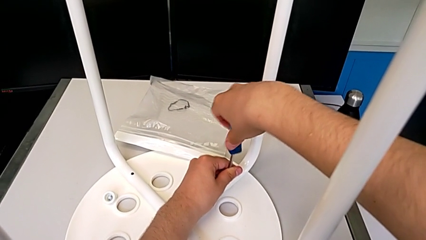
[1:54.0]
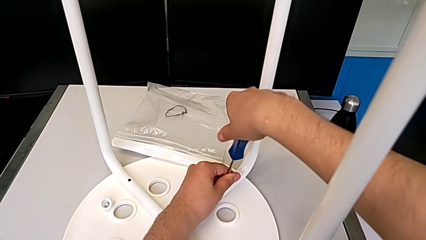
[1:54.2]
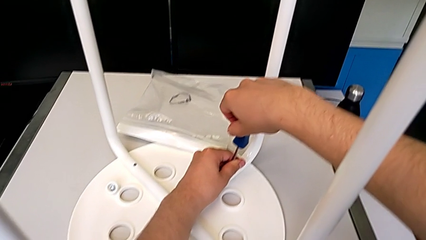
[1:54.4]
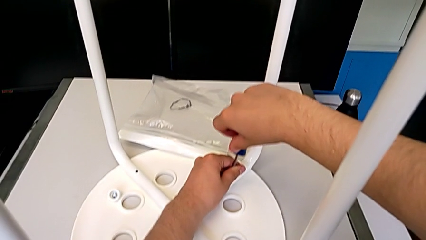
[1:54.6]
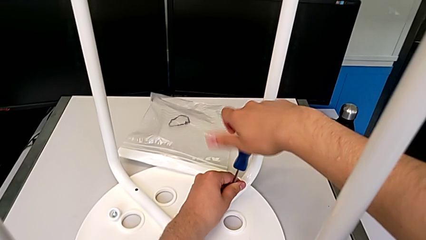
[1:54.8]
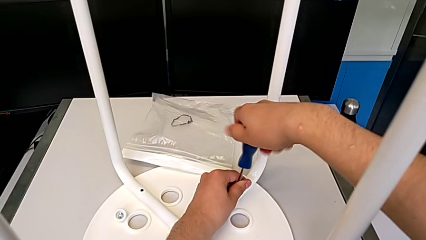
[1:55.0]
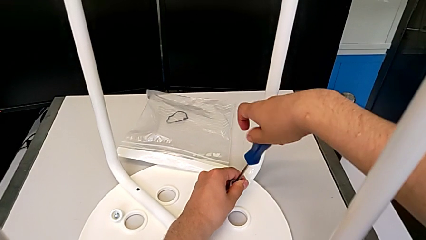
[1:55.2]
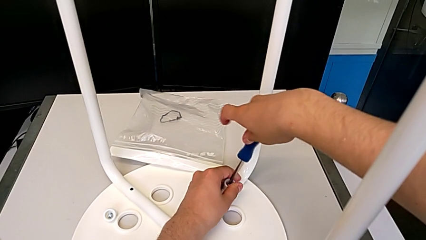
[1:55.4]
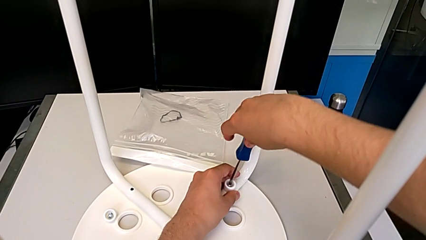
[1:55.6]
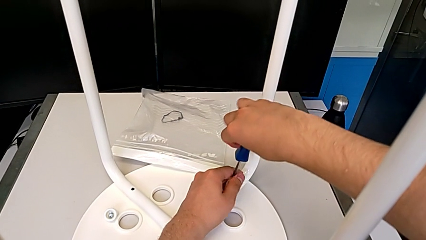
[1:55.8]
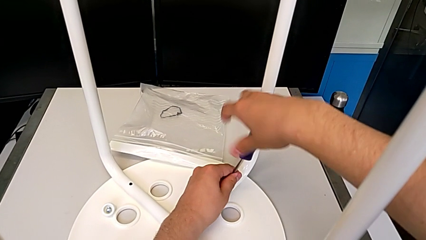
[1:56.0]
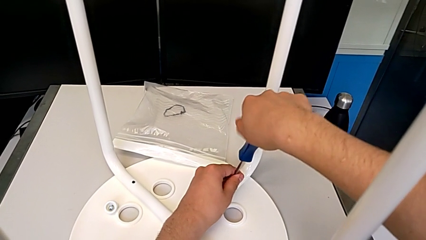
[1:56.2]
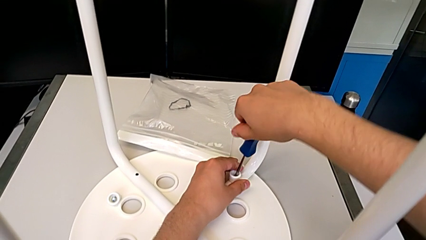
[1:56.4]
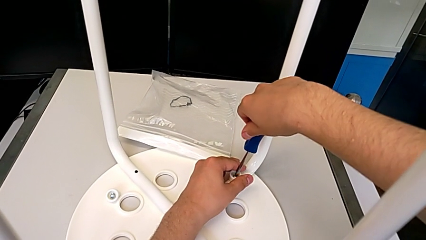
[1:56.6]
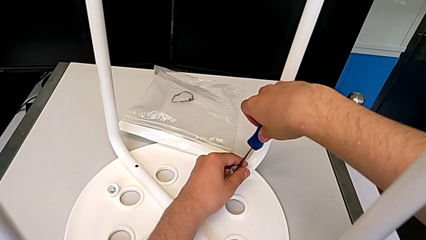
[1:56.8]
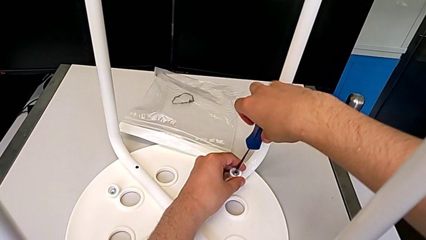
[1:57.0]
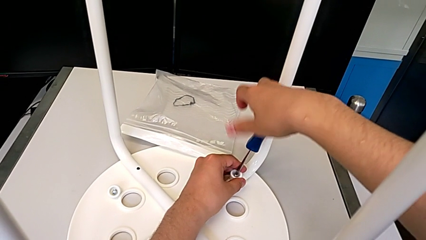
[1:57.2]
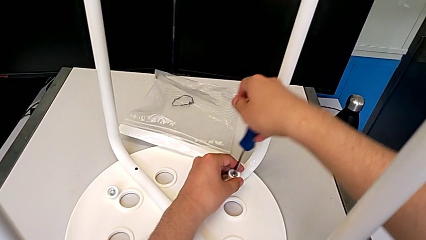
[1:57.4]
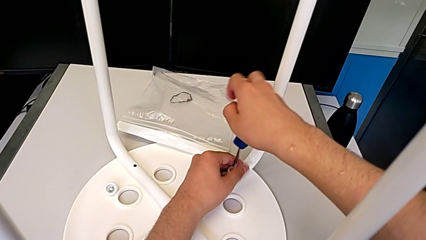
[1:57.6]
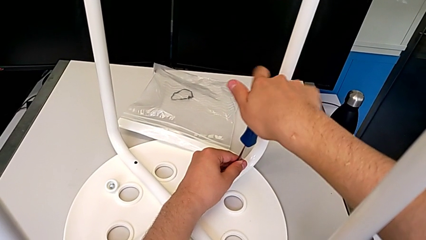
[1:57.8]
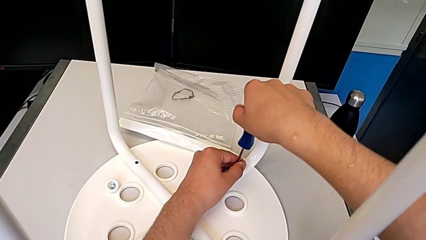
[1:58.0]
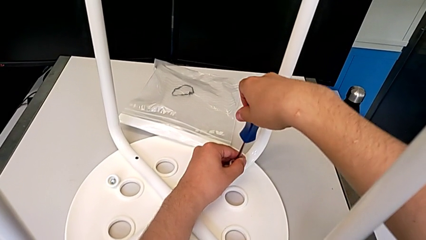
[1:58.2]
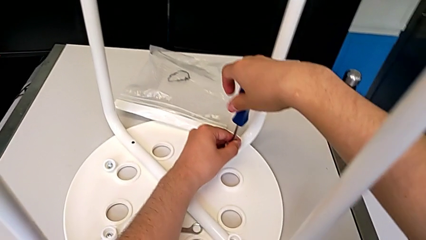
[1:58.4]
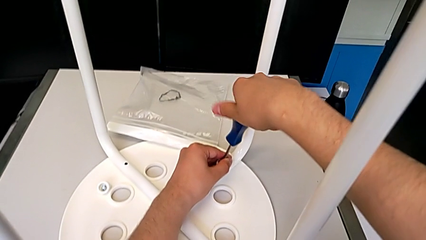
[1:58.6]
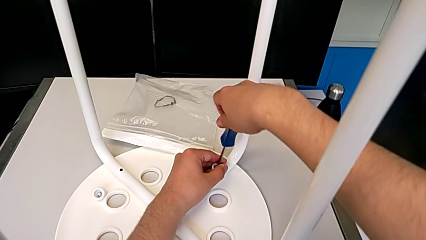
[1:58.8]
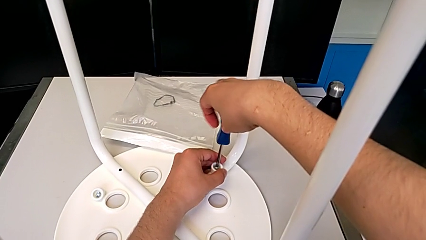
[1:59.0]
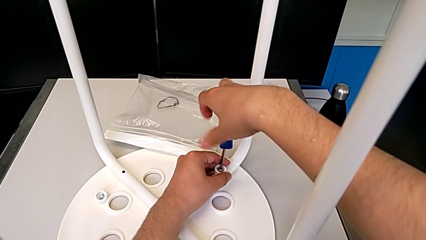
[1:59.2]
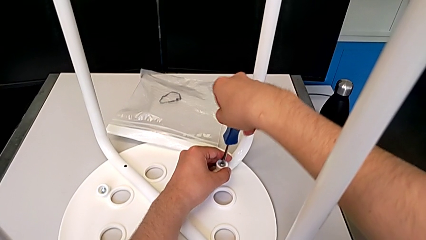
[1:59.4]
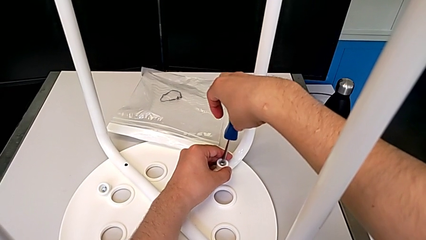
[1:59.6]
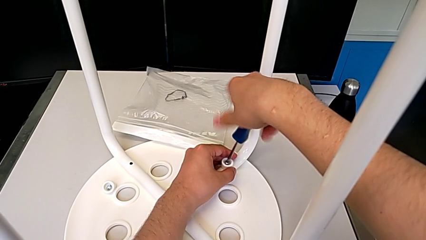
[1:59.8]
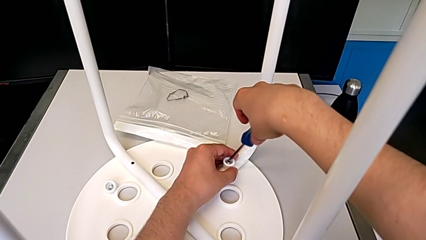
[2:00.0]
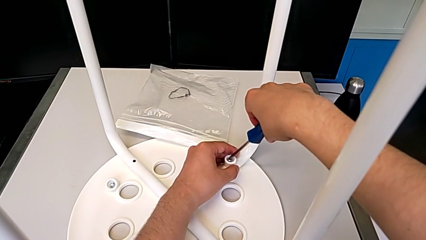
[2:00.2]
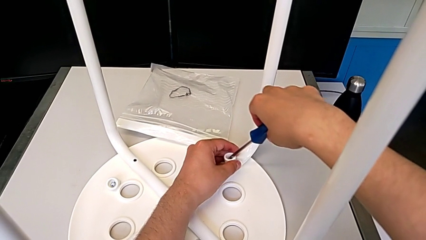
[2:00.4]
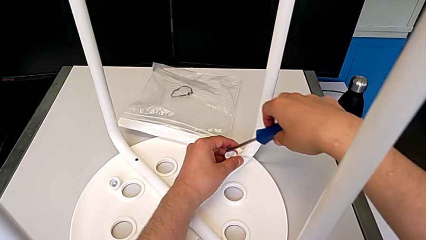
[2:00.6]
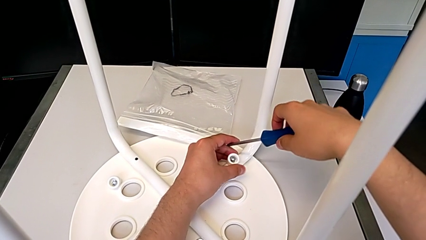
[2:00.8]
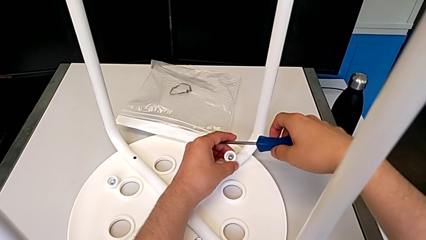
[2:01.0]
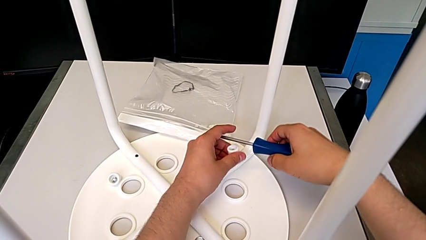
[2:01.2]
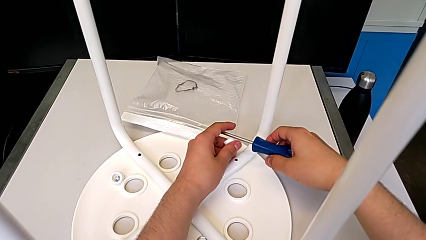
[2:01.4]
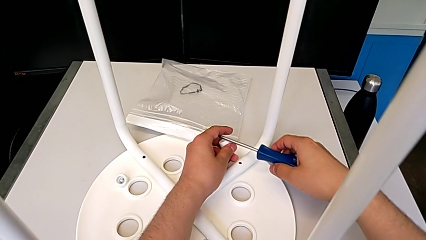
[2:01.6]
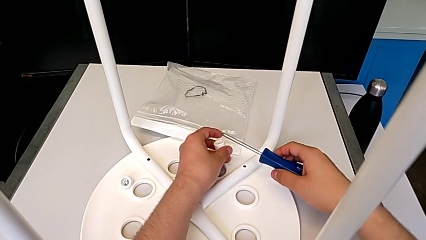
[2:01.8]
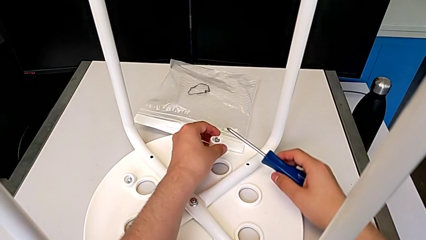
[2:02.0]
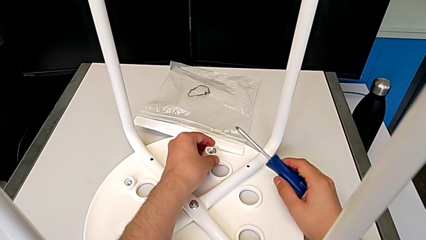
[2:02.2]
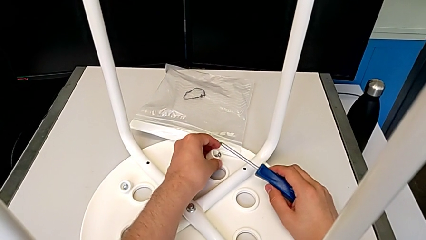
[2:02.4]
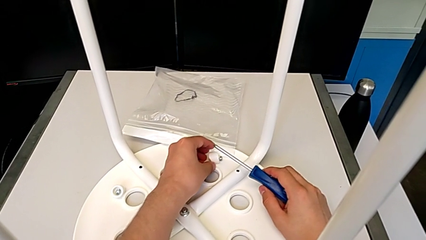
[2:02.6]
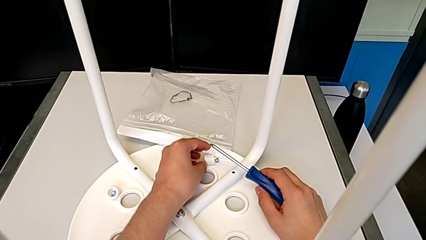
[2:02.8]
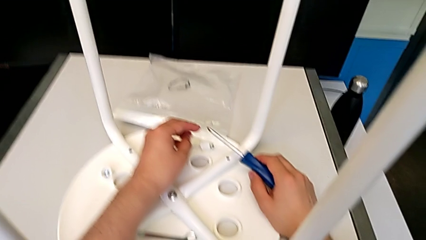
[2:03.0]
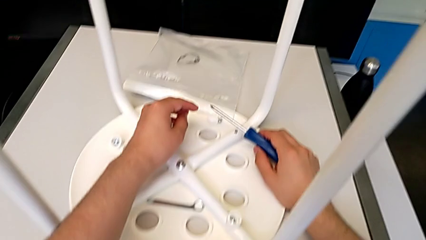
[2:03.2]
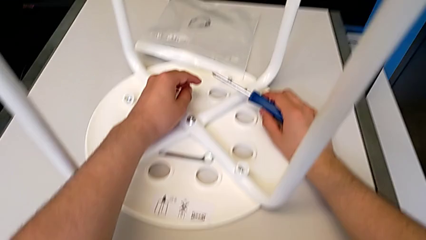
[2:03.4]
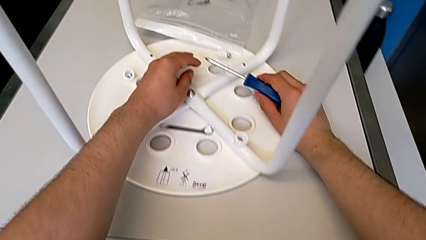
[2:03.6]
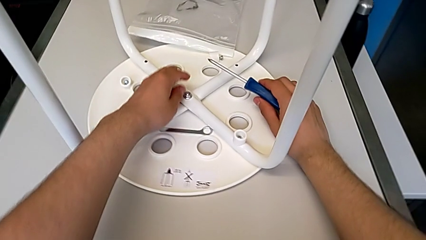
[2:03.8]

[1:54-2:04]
The camera wearer is unscrewing the second screw of the legs. They keep unscrewing the second screw, lift the screwdriver and place the second screw.

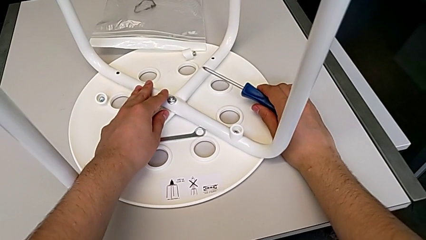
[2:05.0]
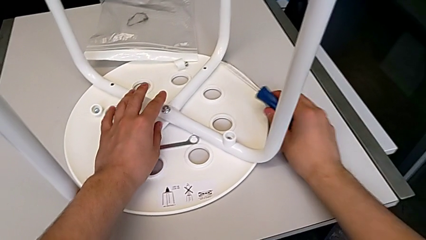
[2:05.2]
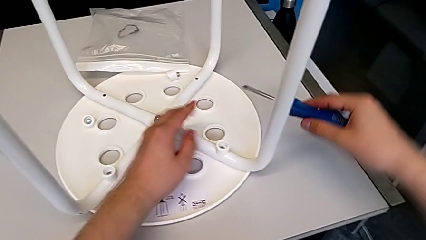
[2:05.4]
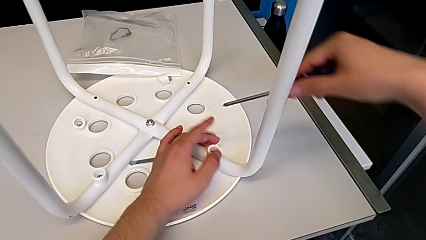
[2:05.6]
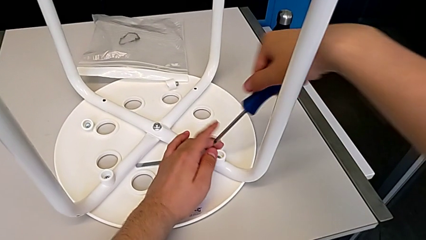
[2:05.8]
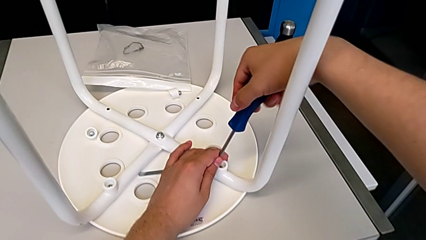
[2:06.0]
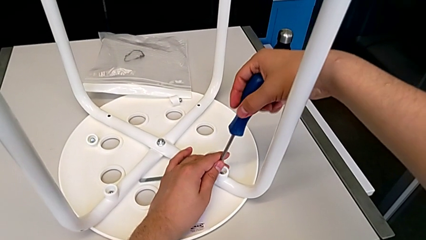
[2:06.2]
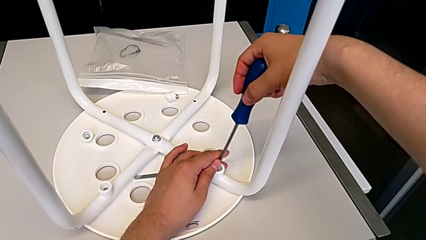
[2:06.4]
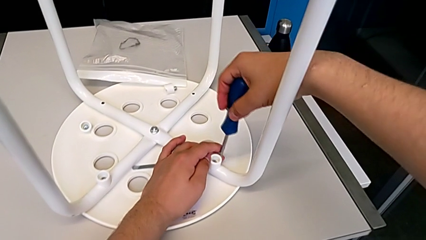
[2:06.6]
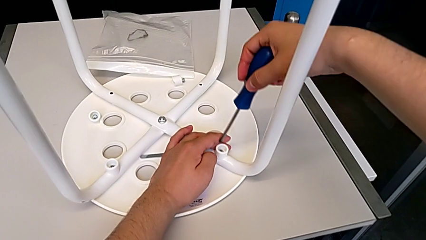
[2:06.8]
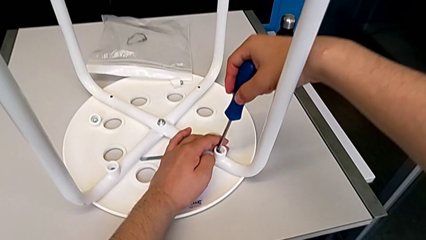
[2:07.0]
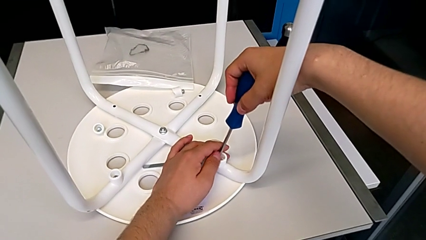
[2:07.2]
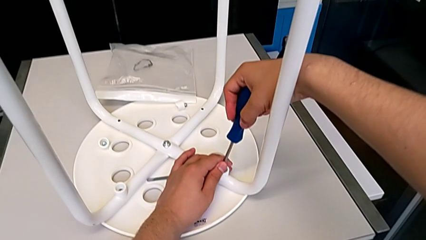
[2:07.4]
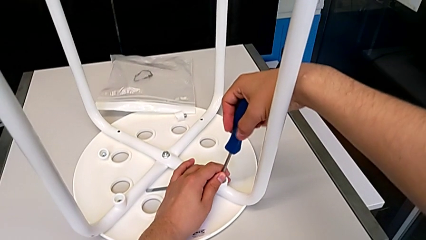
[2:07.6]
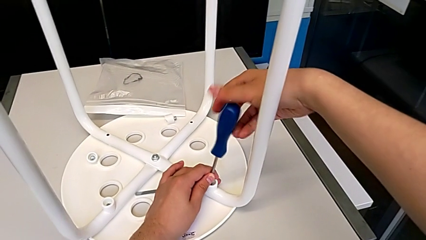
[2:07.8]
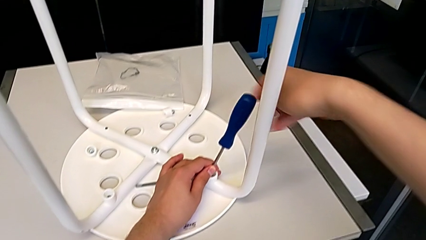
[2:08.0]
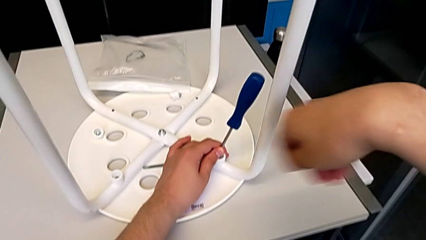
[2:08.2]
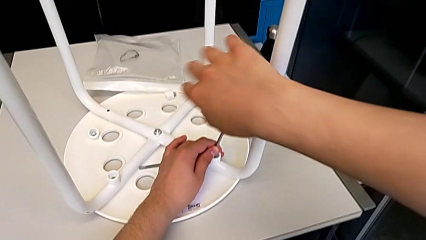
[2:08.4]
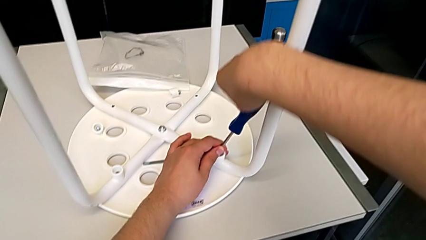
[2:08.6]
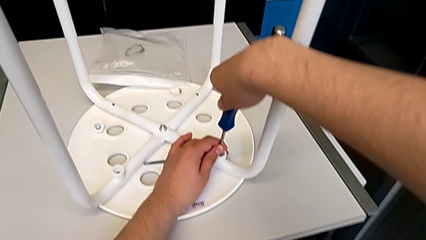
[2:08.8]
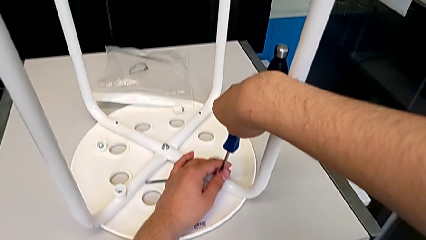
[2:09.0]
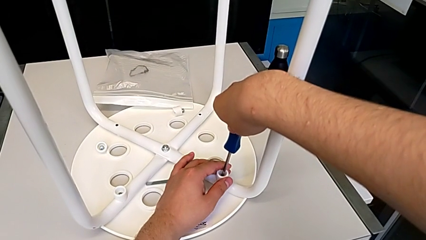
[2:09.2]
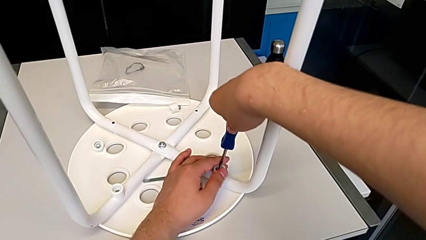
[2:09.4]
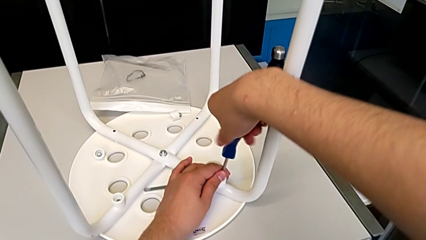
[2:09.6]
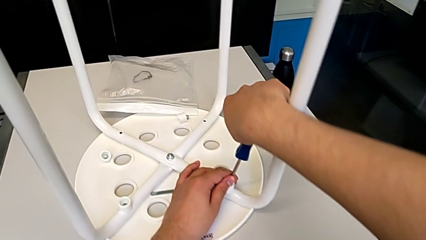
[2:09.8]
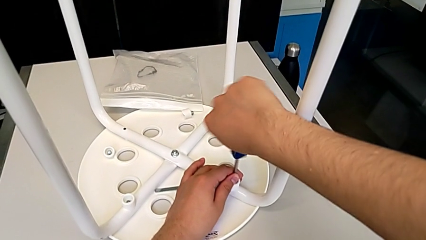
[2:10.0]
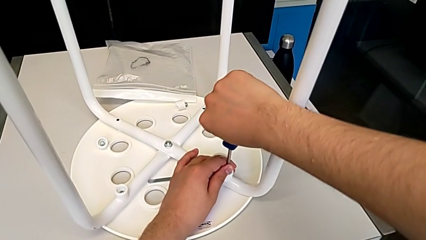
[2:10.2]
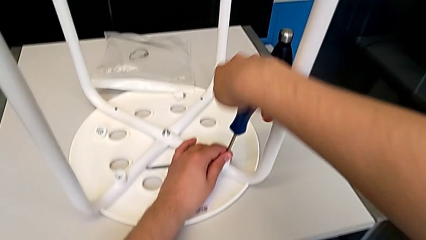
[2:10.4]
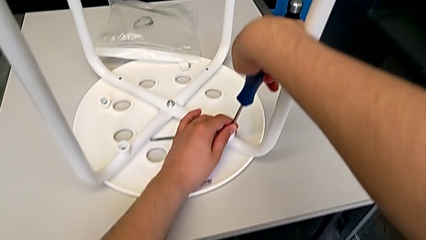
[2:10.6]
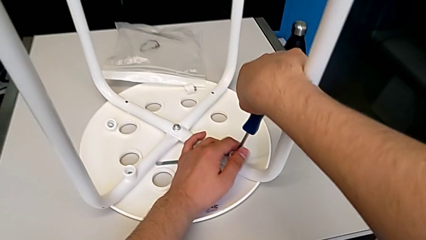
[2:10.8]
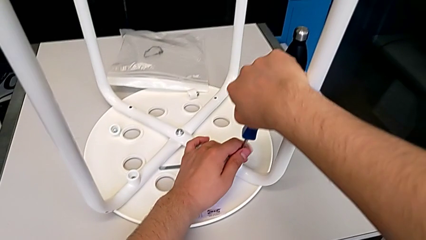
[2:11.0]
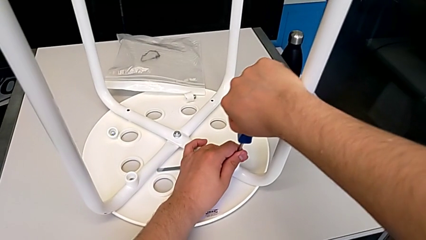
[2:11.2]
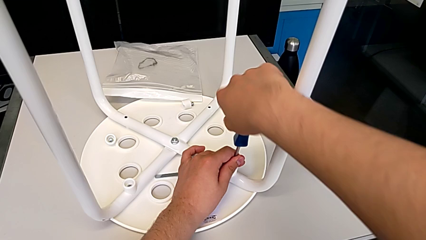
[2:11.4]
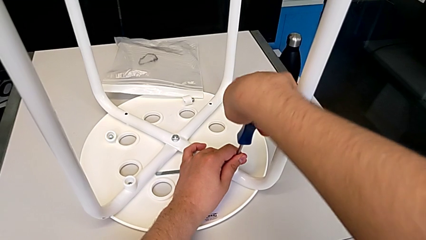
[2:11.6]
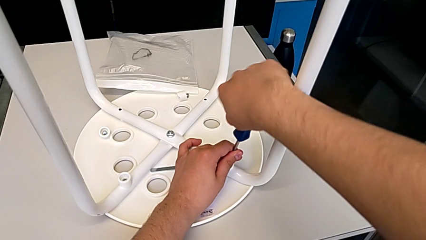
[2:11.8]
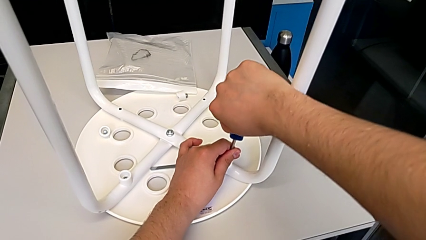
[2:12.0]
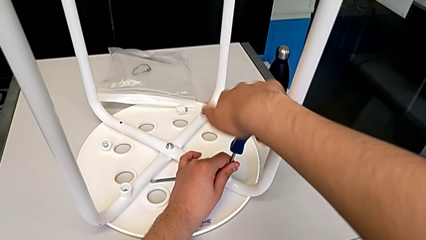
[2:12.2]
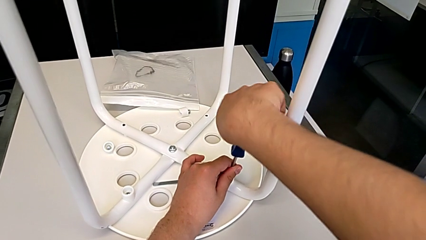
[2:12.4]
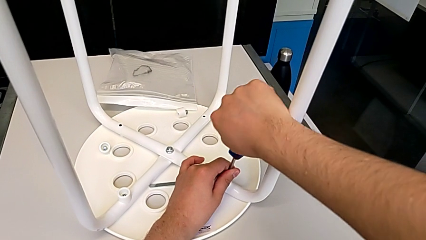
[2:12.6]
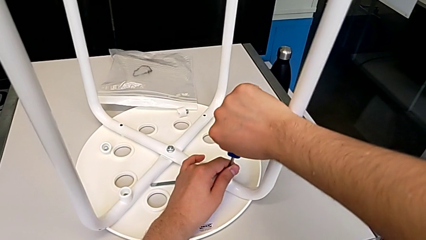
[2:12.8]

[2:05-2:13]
The camera wearer is unscrewing the third screw of the legs. They grab the screwdriver, insert the third screwdriver and begin to unscrew the third screw.
